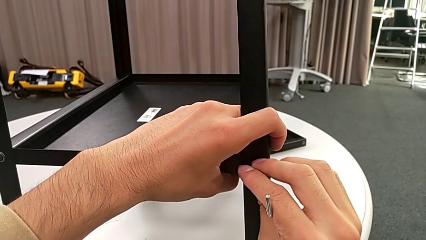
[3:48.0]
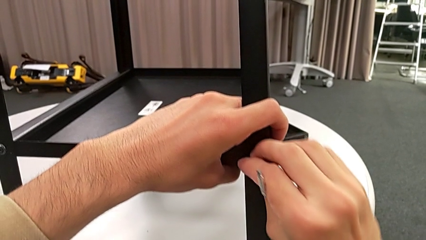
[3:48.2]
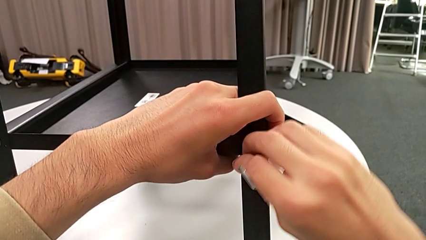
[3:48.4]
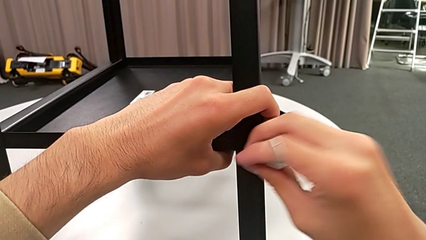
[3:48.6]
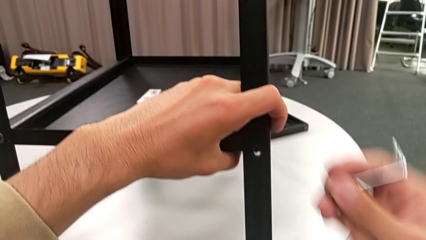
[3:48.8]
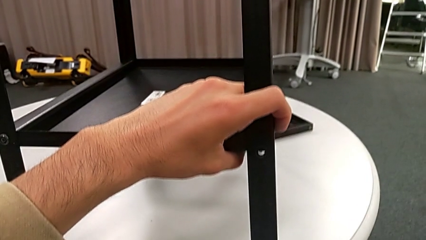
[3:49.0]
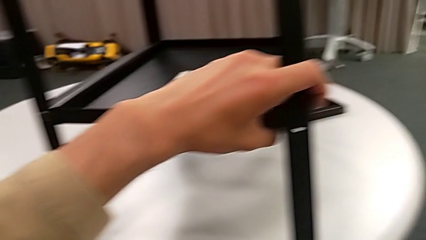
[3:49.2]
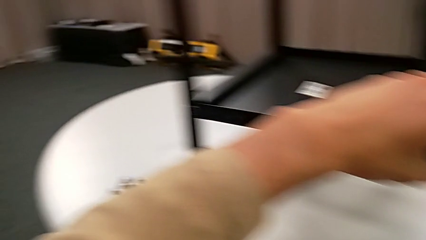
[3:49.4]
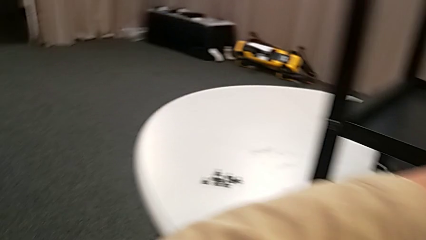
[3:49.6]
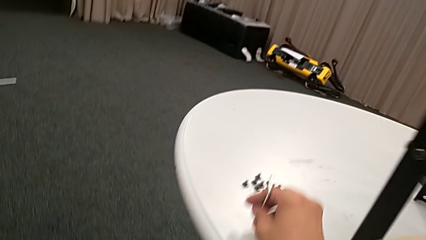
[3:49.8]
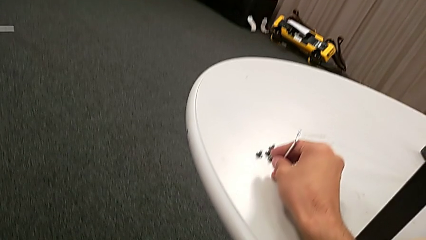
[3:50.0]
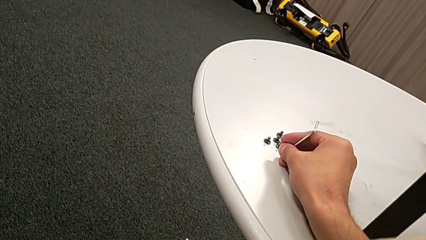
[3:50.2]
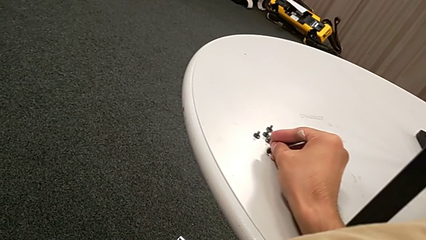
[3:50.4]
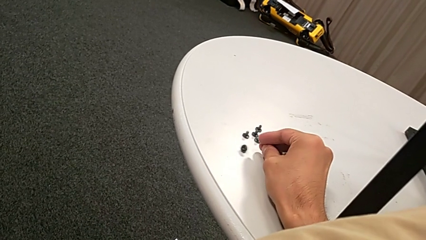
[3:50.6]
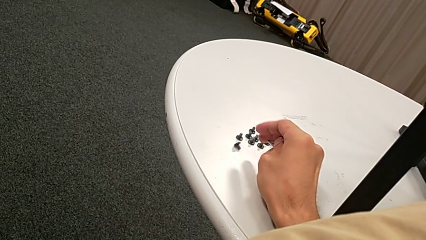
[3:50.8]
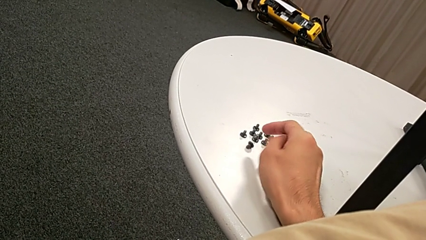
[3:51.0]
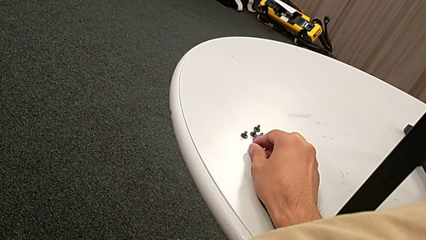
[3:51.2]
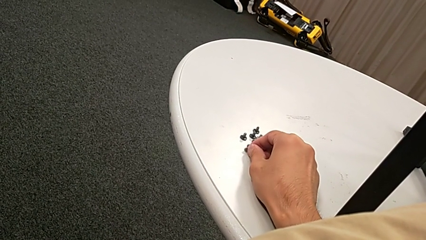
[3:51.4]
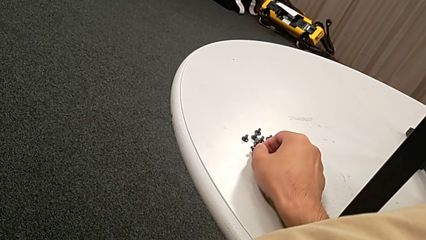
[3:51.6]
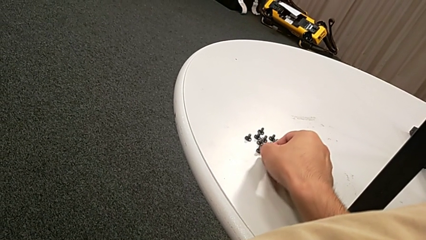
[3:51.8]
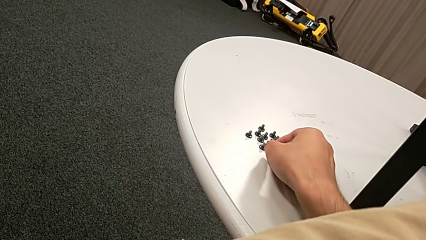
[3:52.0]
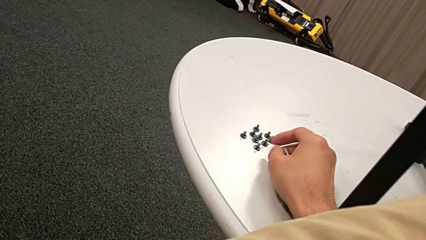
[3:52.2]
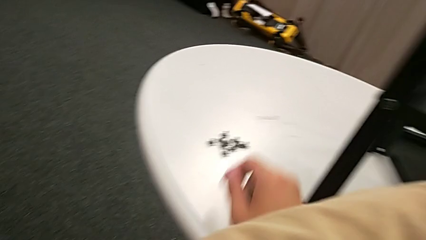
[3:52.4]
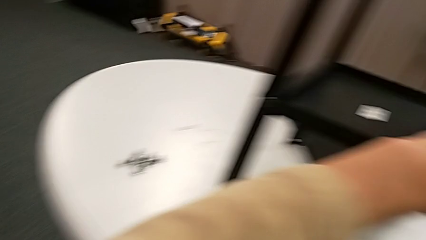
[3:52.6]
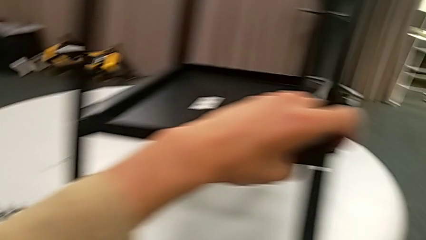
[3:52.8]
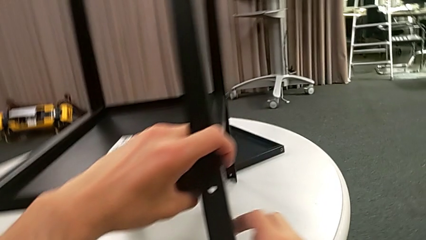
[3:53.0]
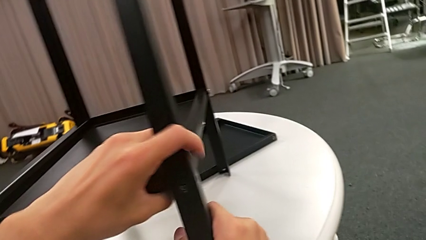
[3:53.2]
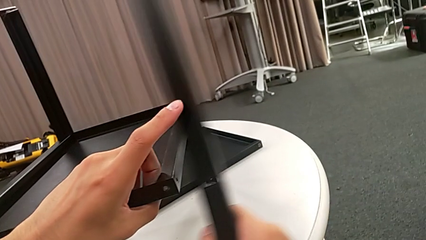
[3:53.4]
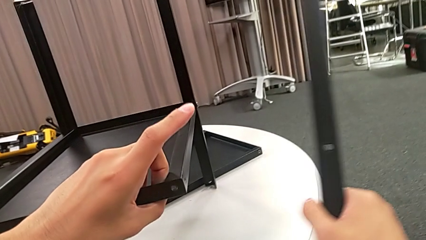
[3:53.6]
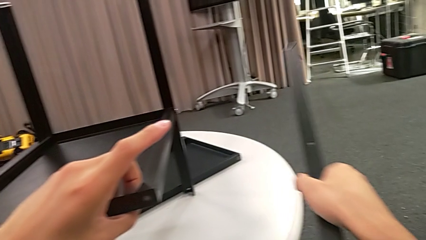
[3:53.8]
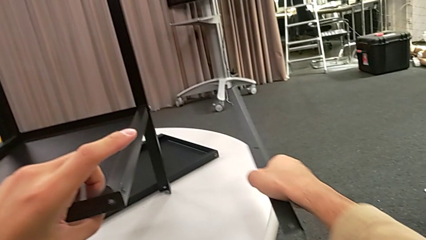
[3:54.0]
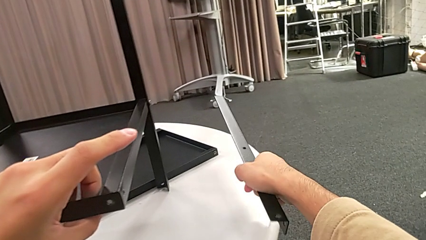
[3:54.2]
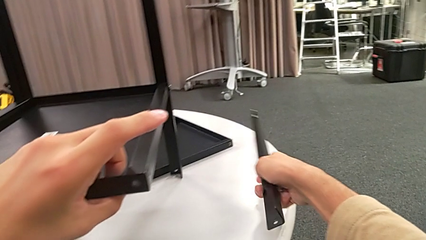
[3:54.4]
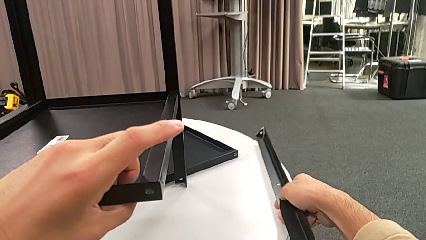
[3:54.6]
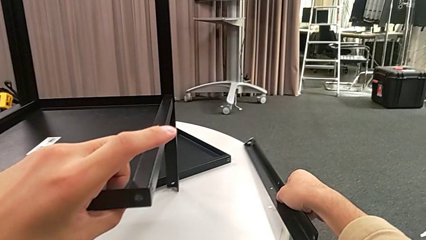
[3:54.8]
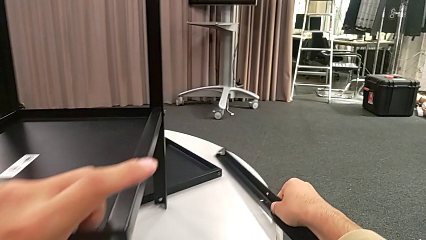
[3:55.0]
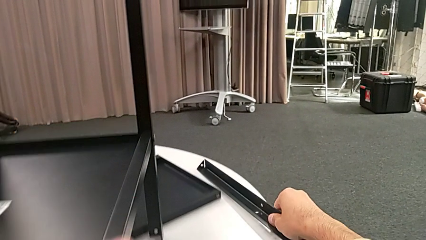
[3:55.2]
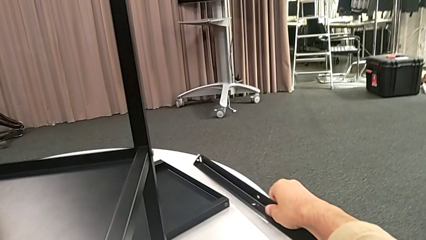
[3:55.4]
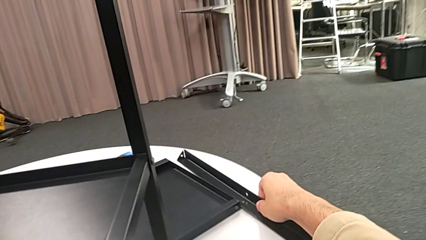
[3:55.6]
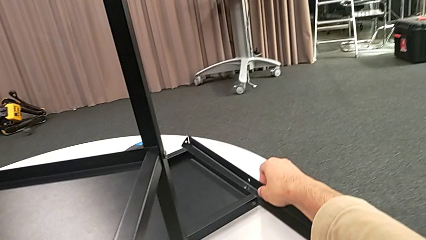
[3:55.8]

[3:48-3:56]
The camera wearer is disassembling the first leg. They disassemble the hex socket head with the right hand, withdraw the Allen wrench with the right hand, place the hex socket head, disassemble the leg and place it.

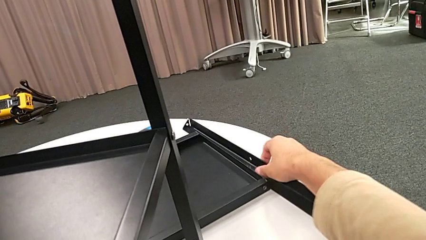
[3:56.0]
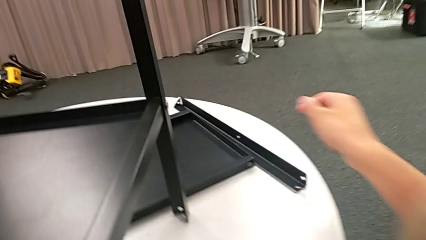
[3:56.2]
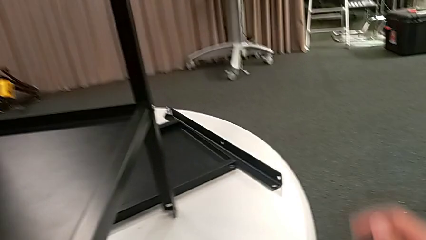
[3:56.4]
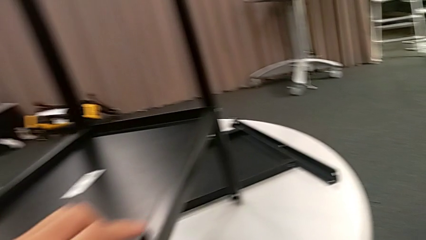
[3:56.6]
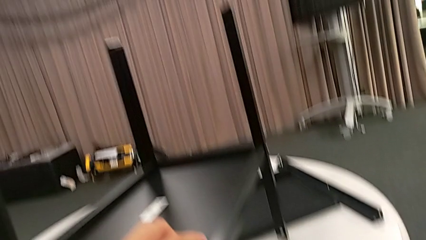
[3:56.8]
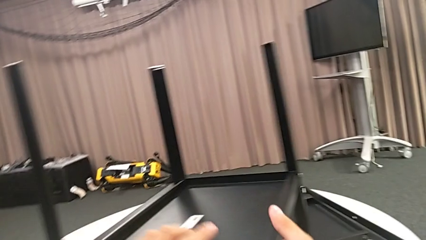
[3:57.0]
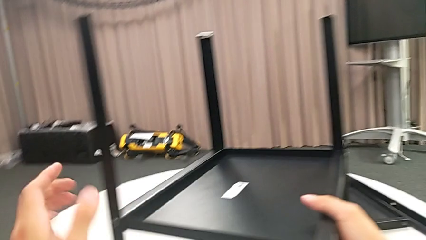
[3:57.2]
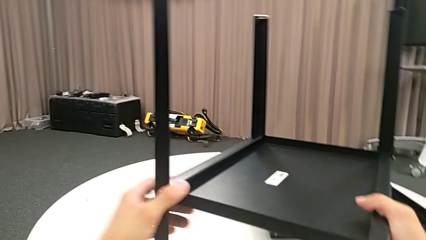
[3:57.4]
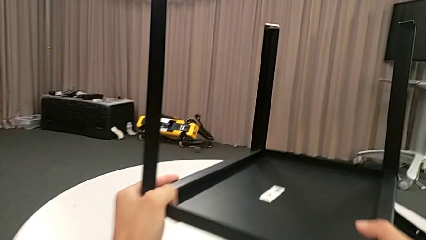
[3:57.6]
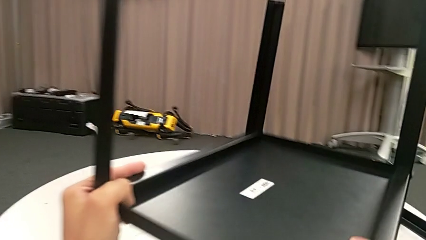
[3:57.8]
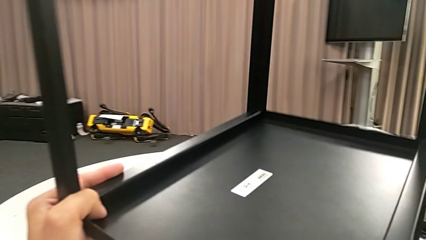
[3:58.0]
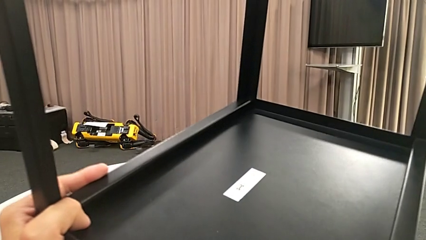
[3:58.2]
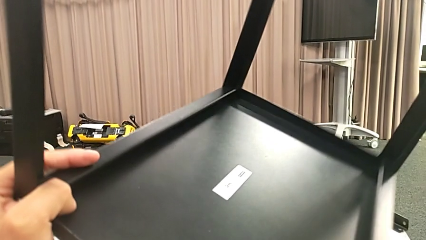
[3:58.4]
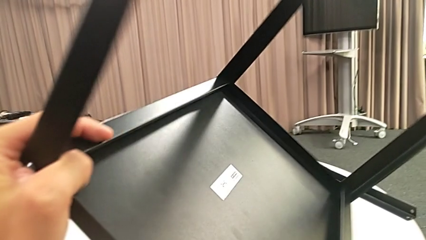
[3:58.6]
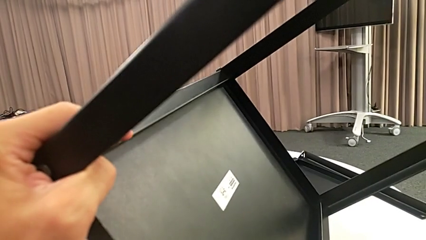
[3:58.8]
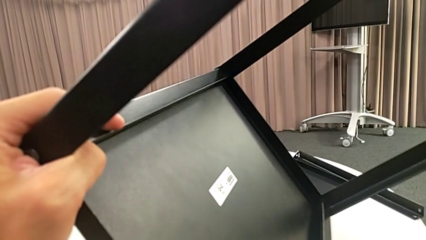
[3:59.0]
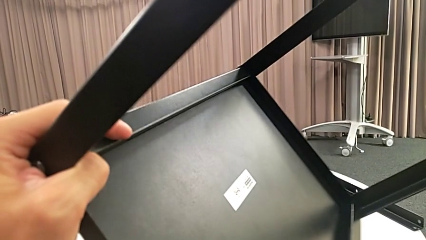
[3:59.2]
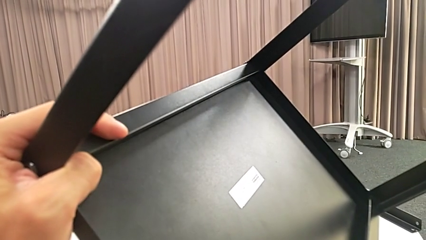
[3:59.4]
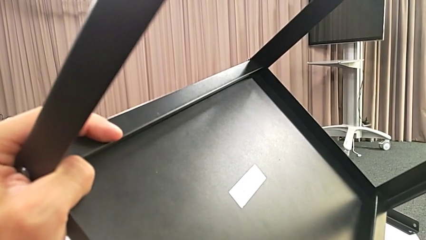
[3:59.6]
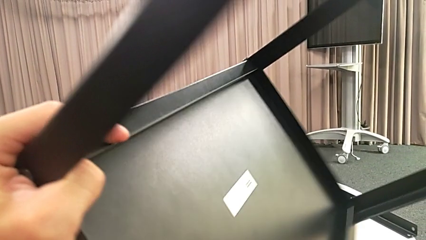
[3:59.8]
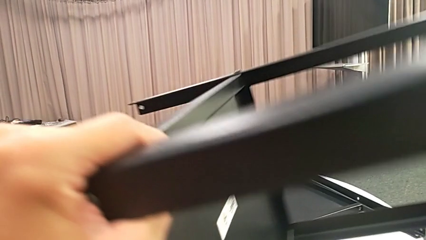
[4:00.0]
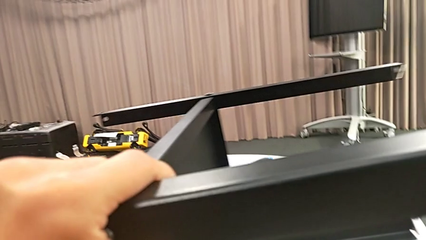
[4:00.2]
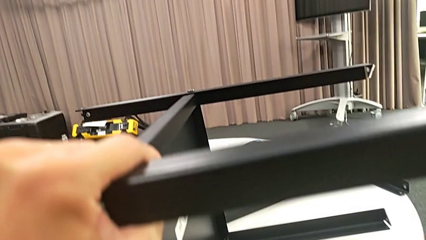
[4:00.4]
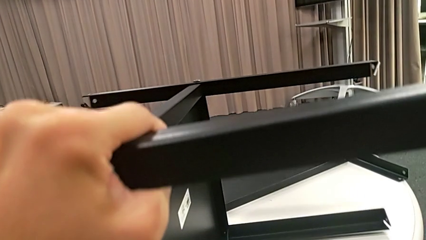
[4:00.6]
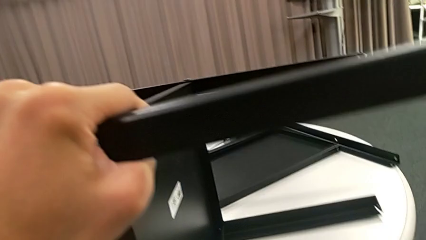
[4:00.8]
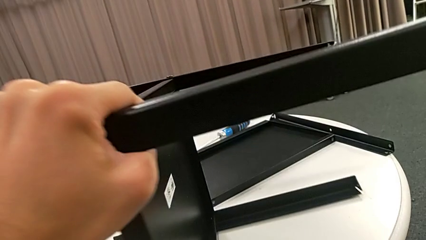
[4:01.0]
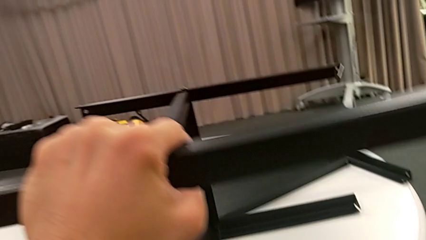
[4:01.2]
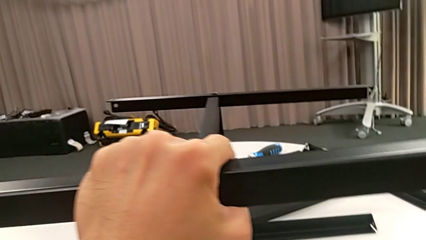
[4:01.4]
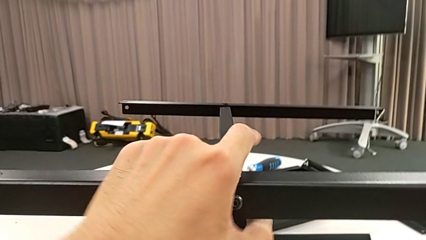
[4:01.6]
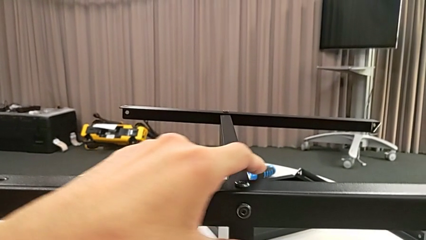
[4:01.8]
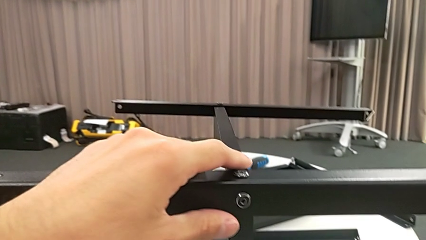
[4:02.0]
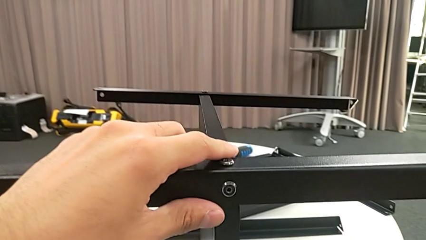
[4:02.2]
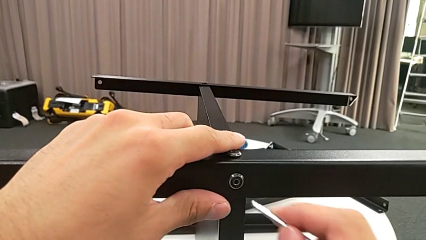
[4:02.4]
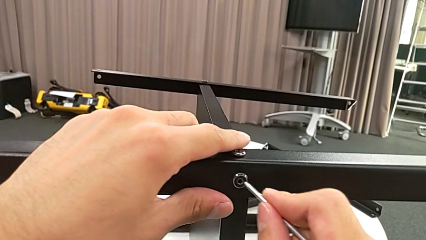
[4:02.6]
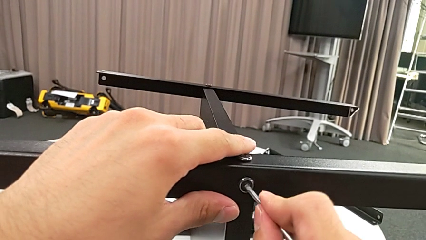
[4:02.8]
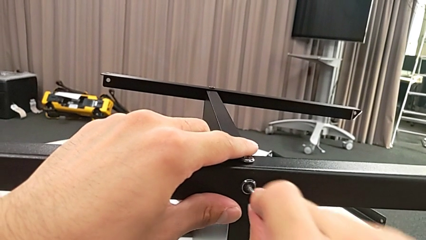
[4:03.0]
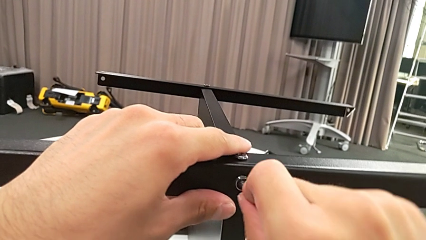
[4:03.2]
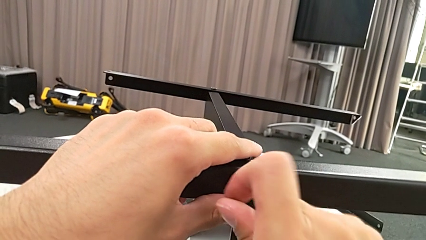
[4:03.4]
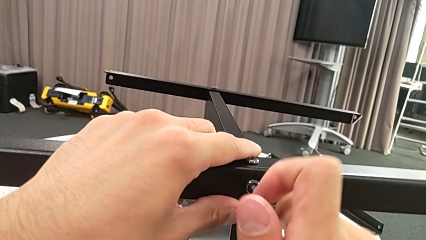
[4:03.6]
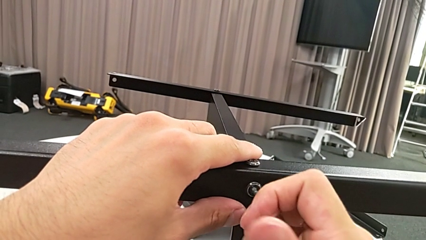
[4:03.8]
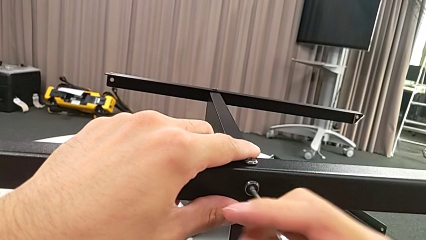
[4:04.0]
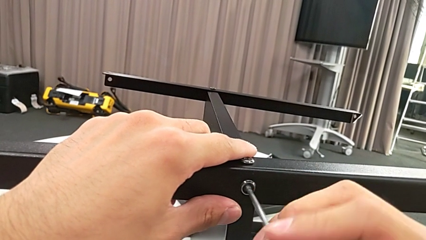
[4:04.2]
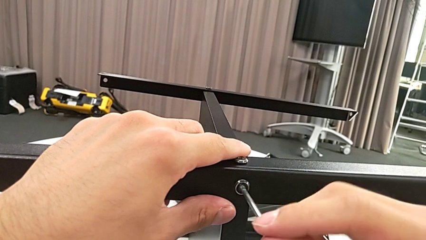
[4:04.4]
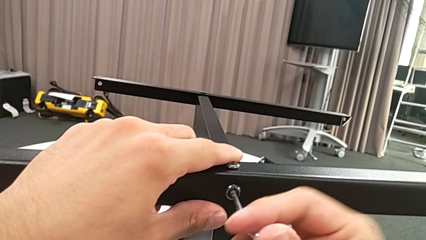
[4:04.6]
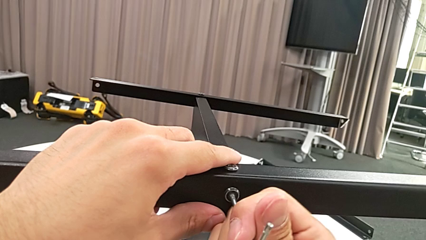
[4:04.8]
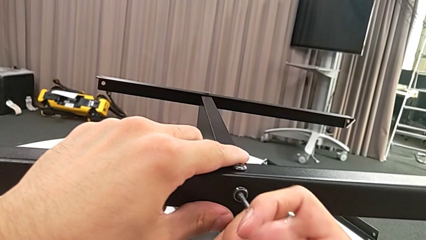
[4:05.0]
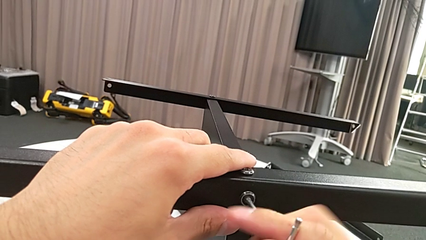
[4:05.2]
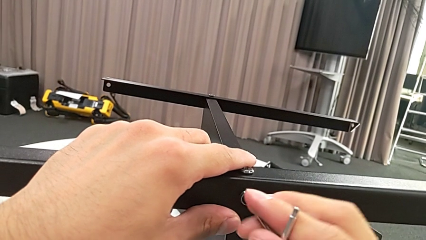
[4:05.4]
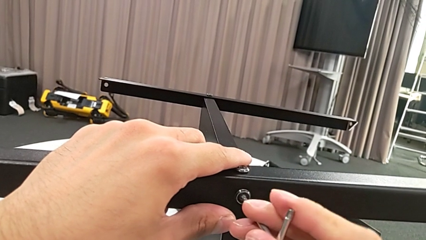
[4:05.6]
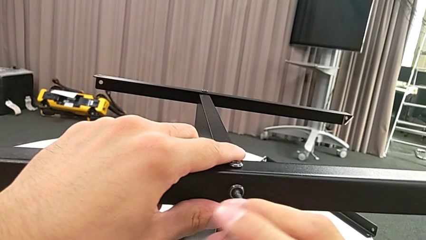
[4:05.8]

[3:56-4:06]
The camera wearer is disassembling the second leg. They approach the nightstand, grab it, rotate it, place it, insert the Allen wrench and begin to unscrew the hex socket head.
